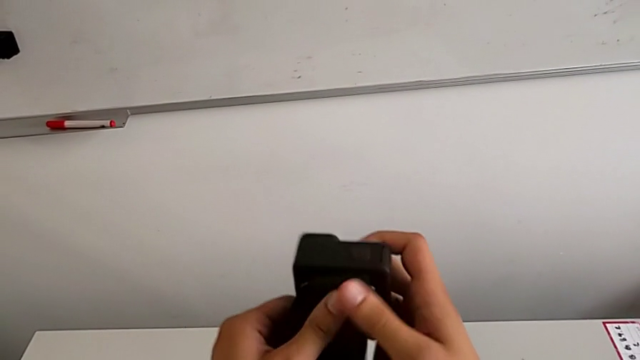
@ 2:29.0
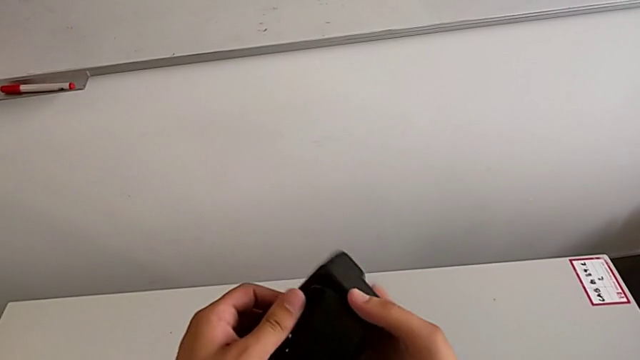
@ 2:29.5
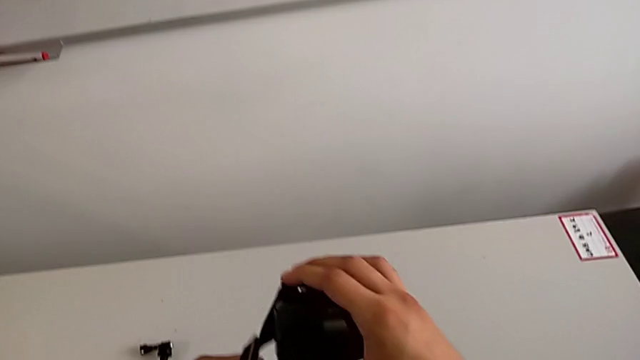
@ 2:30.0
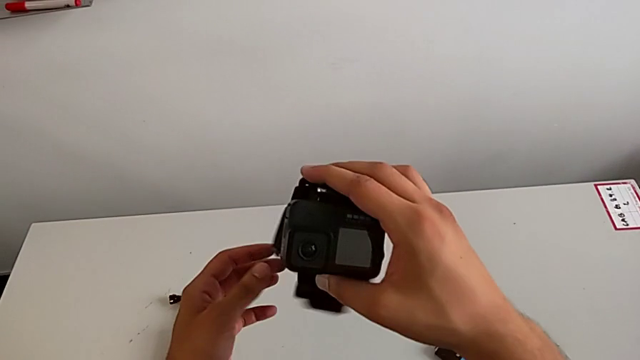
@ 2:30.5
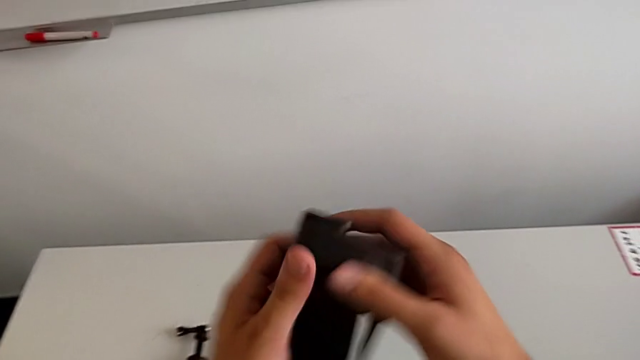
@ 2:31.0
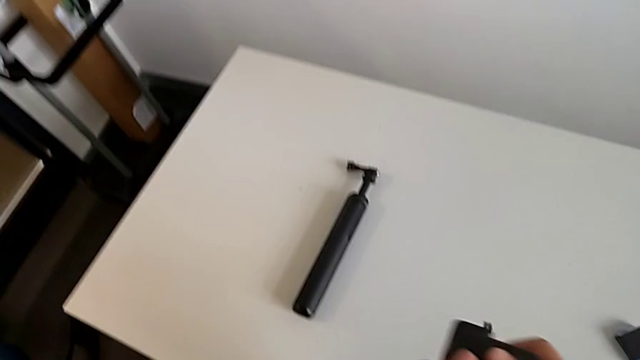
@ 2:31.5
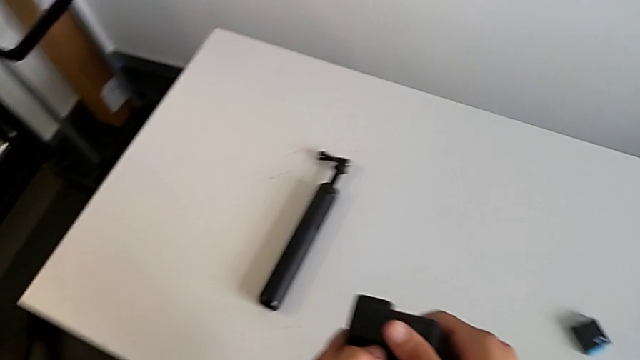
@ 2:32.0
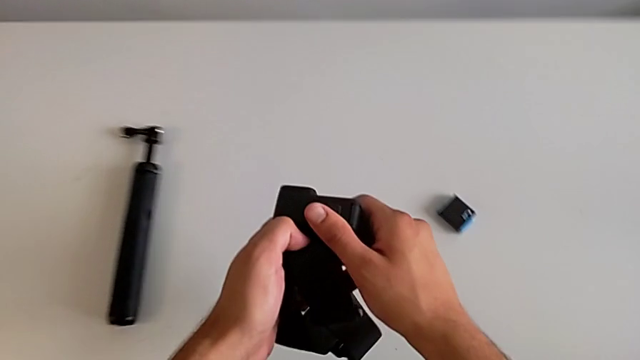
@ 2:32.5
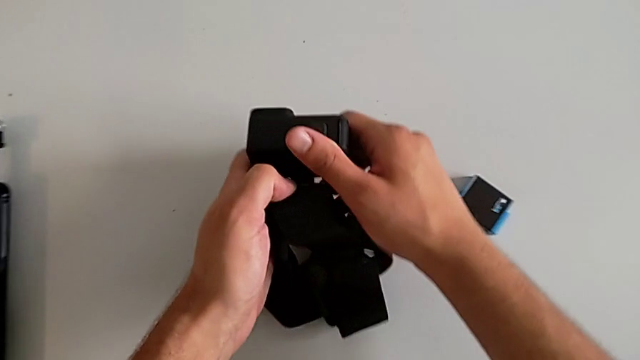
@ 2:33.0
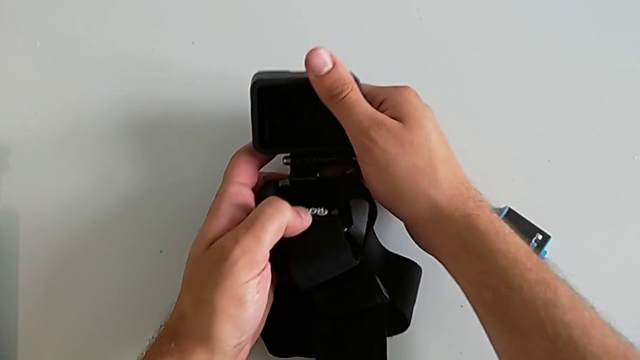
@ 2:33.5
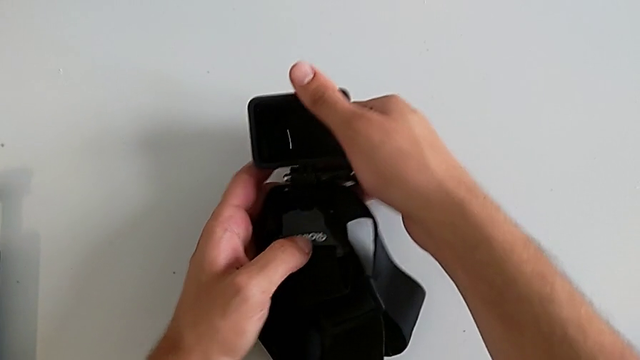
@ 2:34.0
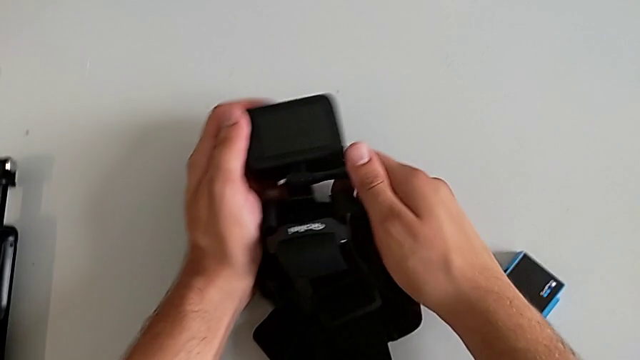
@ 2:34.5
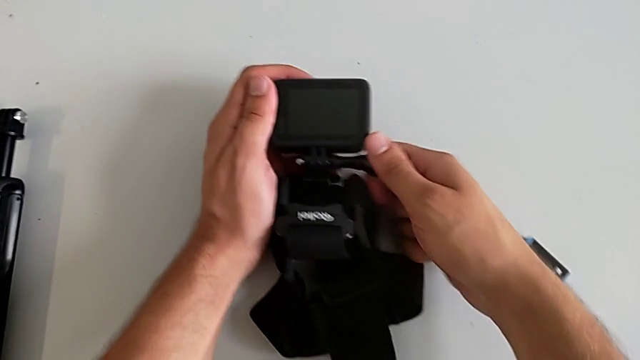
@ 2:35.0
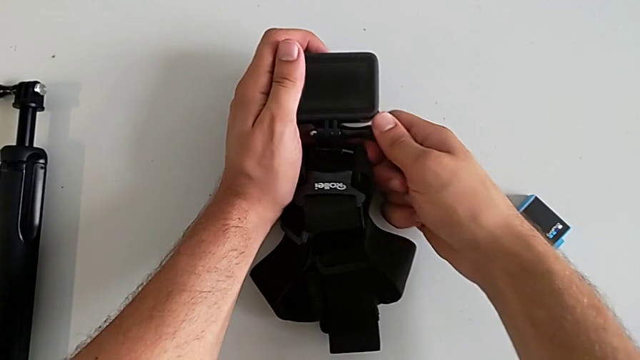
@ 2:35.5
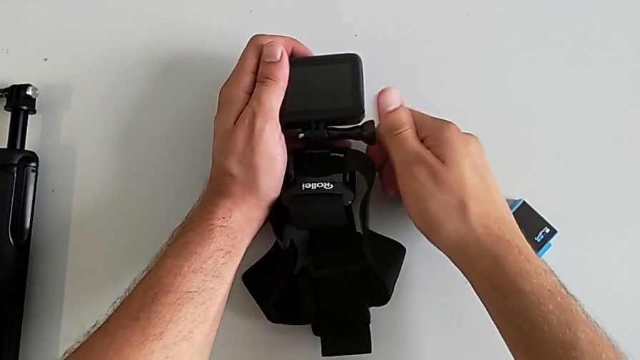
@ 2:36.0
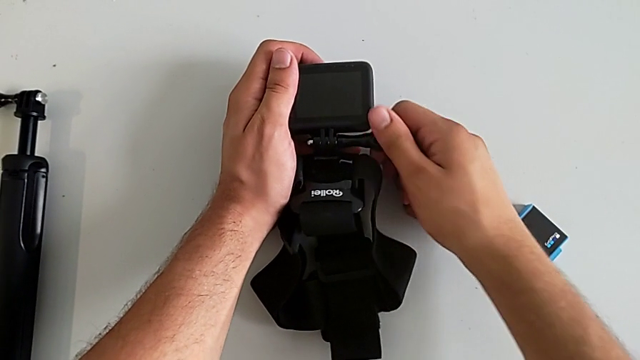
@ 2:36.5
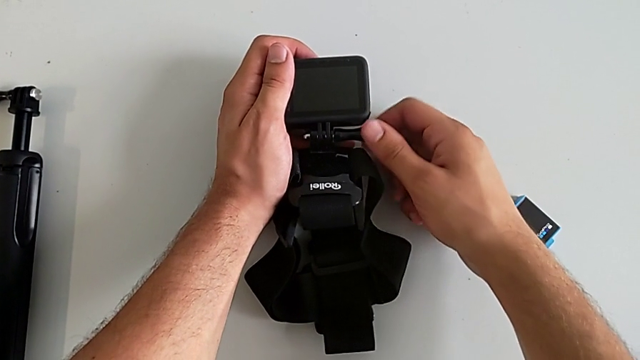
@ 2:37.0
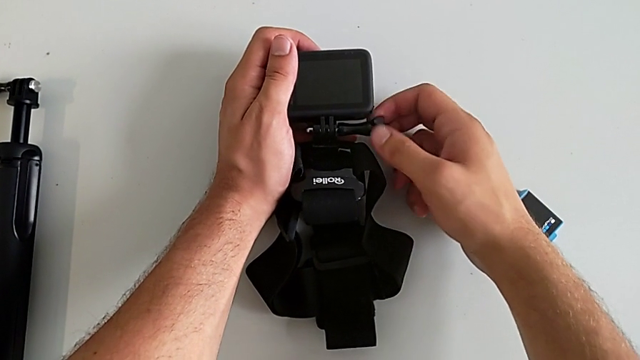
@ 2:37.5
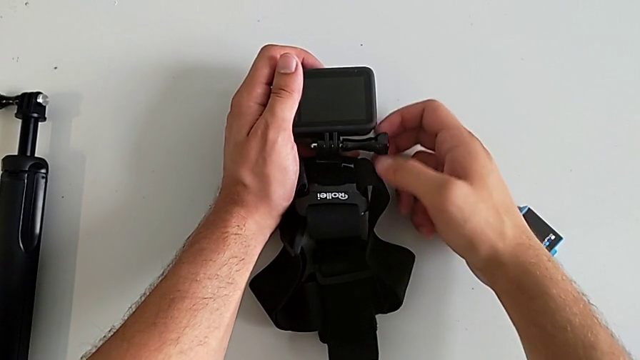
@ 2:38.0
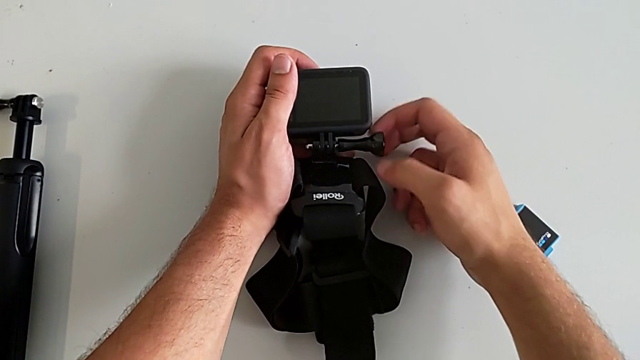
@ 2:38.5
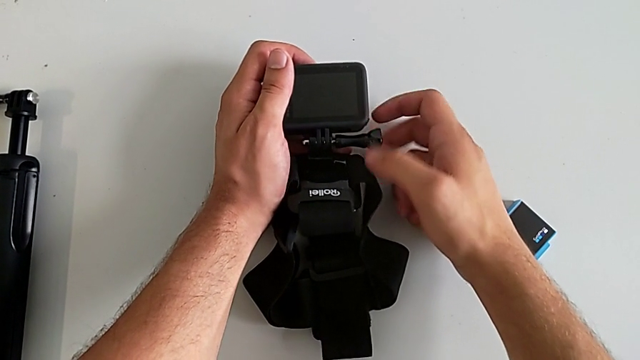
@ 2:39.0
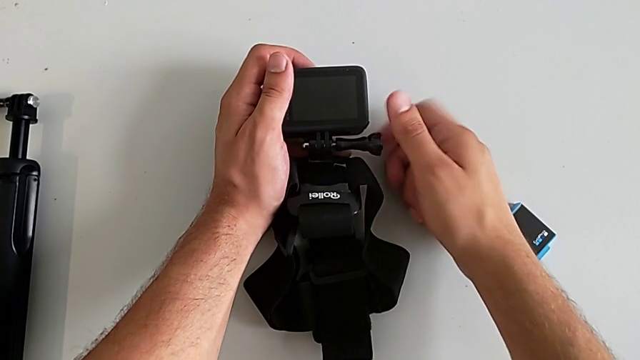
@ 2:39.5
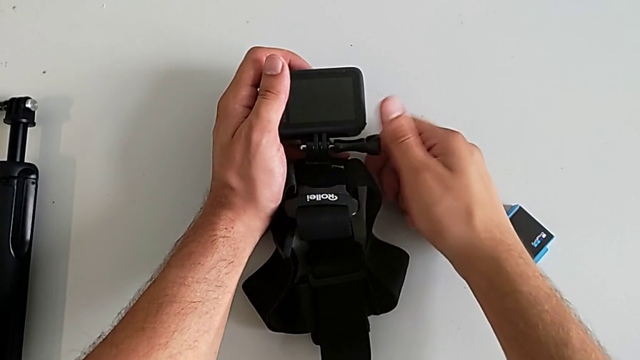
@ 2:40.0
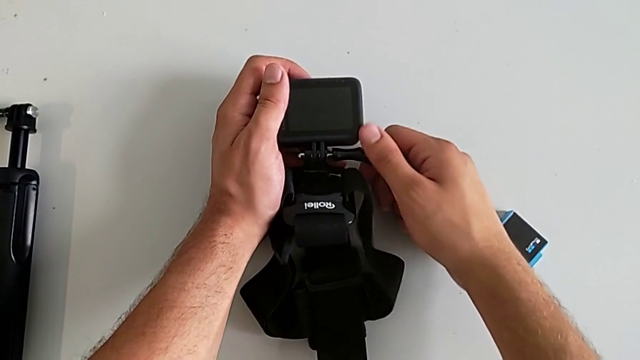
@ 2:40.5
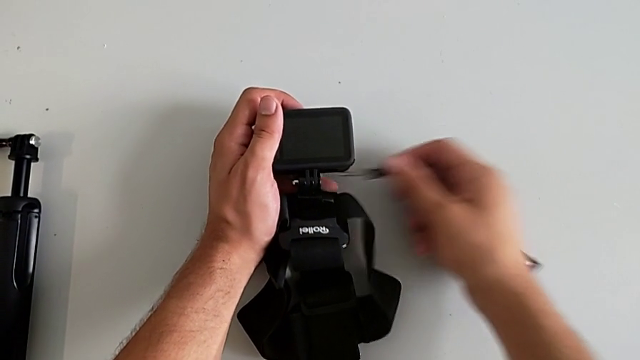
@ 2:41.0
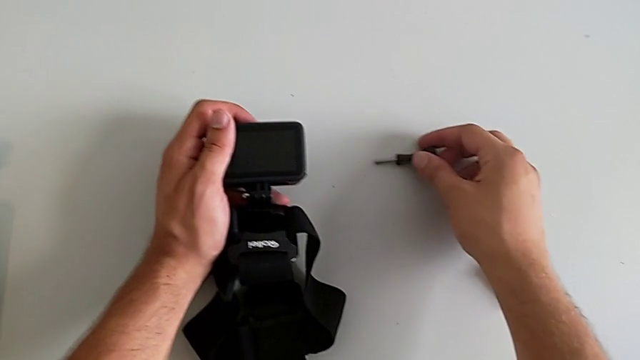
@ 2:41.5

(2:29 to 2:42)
The camera wearer is detaching the strap from the GoPro. They rotate the GoPro, slide the strap and unscrew the mounting peg.

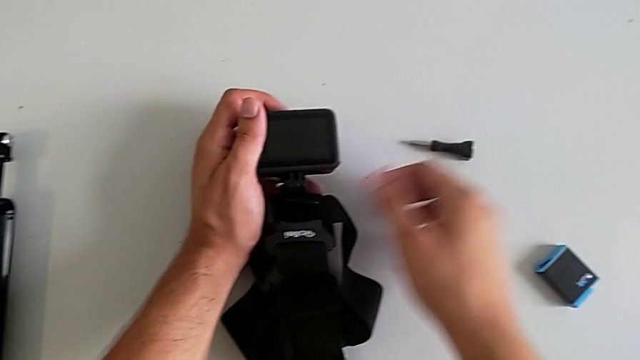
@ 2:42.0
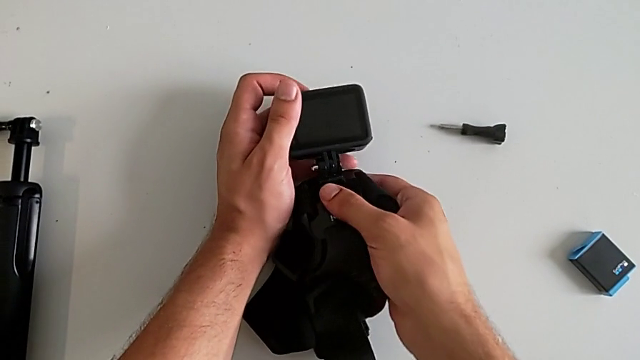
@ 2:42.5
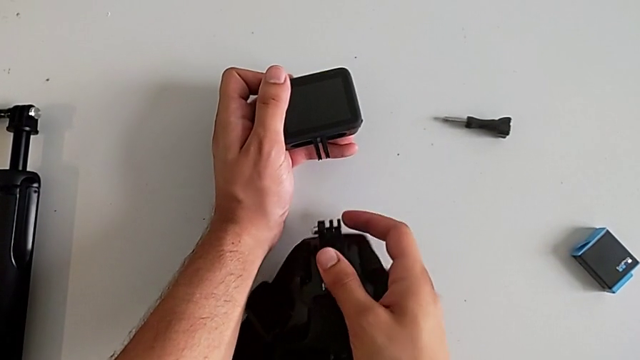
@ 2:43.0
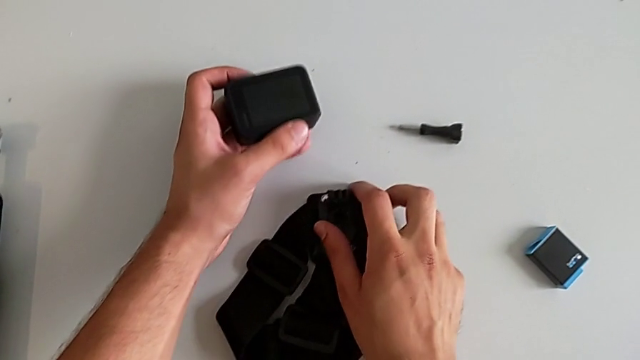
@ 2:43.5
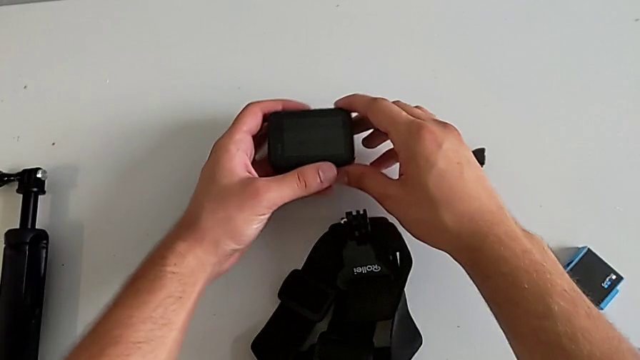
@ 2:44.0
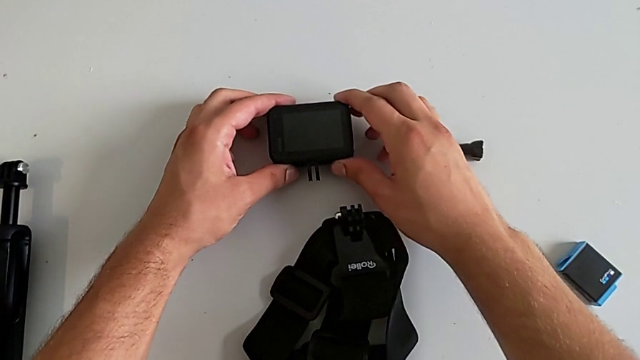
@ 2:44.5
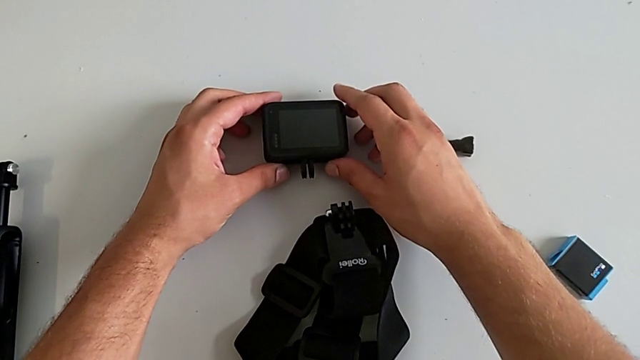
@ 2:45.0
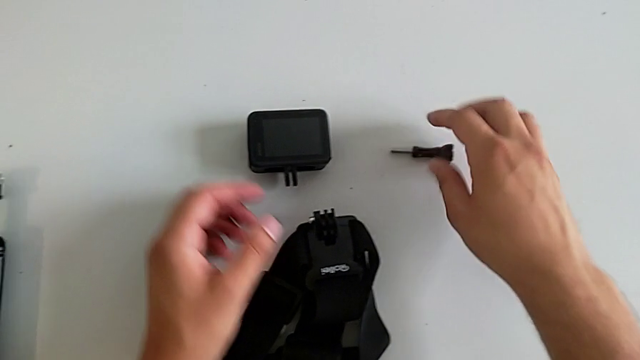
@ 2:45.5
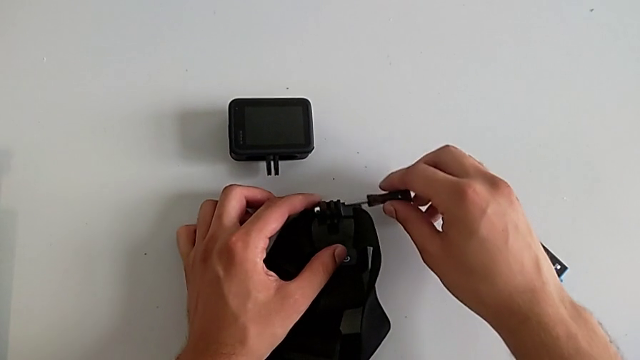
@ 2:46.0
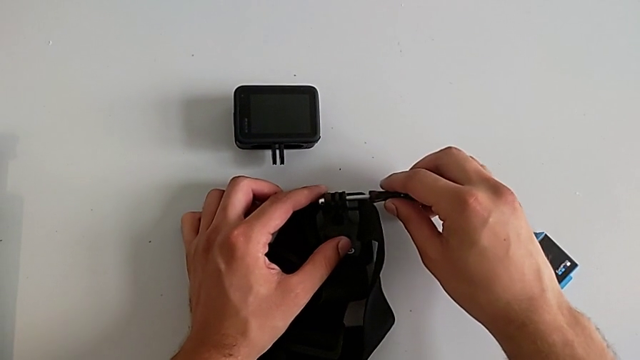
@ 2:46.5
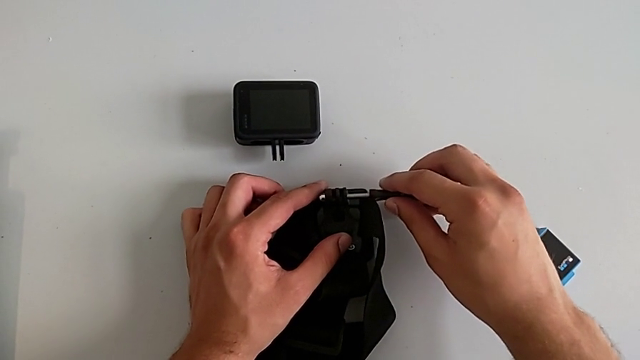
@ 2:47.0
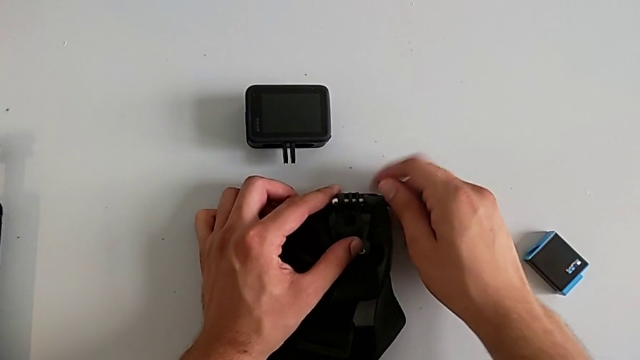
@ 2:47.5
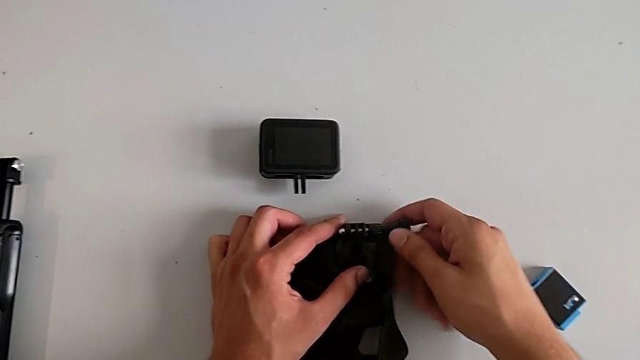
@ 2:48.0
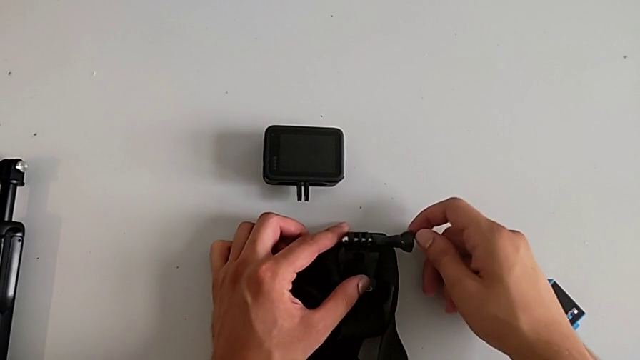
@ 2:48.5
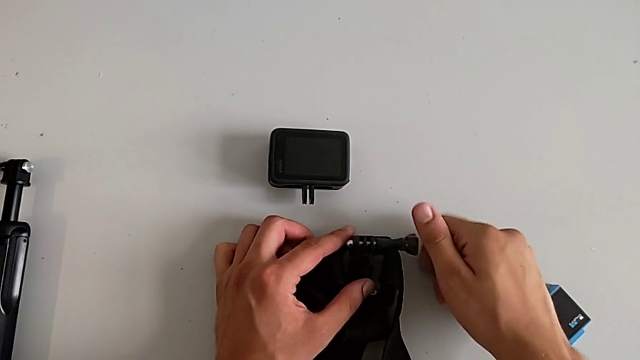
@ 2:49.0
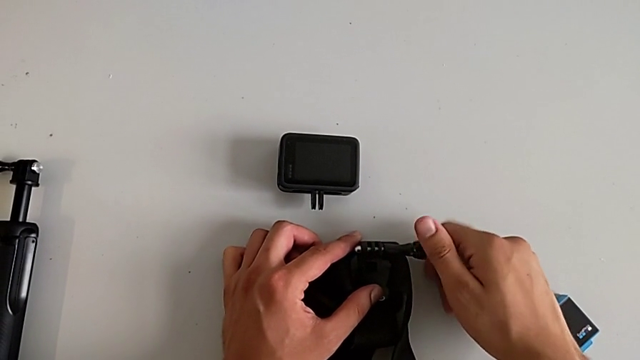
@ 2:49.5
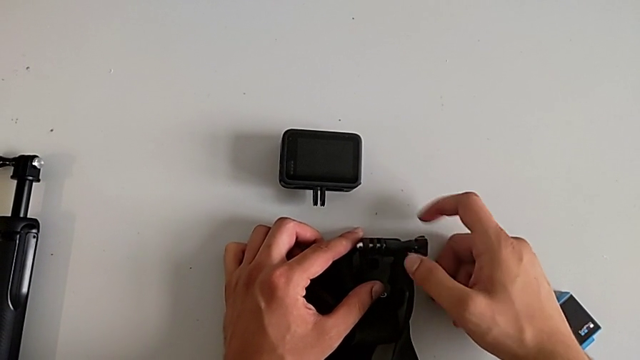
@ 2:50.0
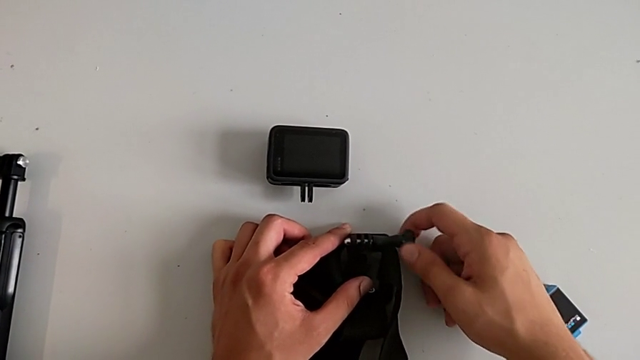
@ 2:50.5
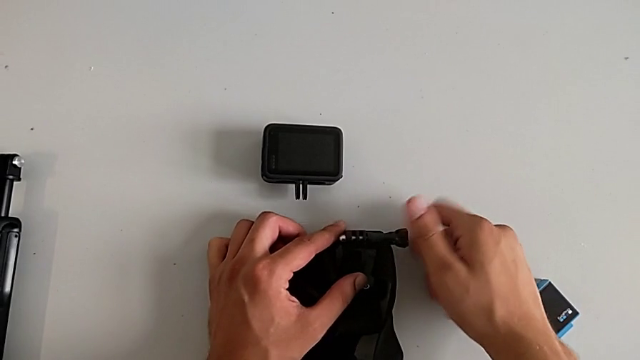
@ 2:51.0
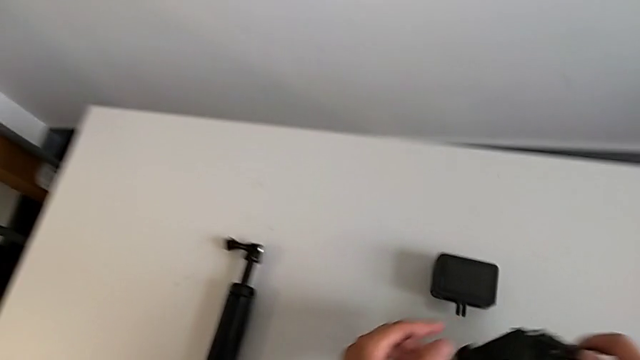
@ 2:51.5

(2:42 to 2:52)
The camera wearer is detaching the strap from the GoPro. They pull the mounting peg, place the strap, place the GoPro and screw the mounting peg.
